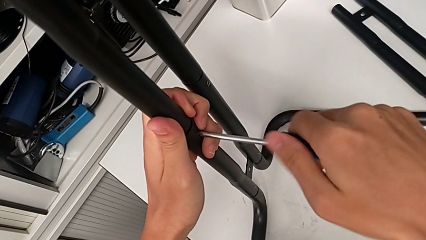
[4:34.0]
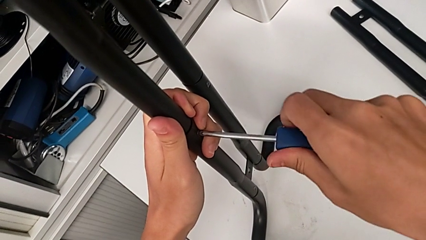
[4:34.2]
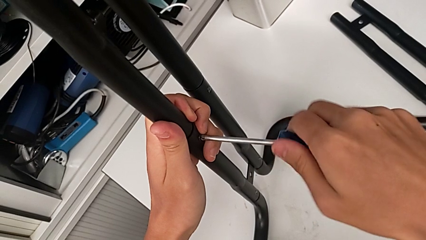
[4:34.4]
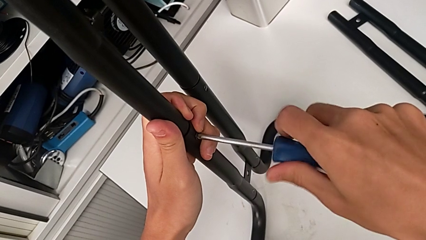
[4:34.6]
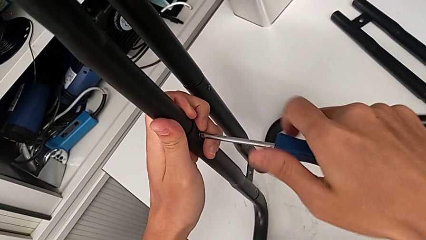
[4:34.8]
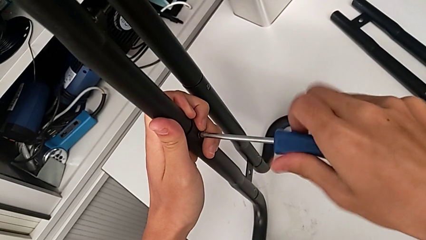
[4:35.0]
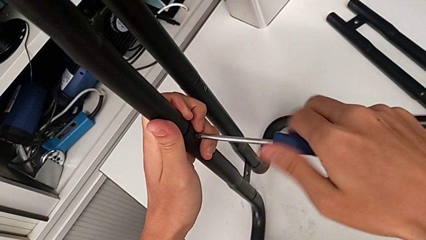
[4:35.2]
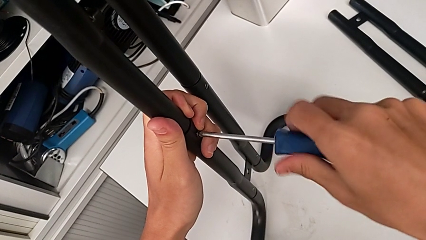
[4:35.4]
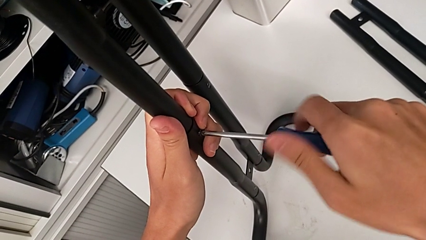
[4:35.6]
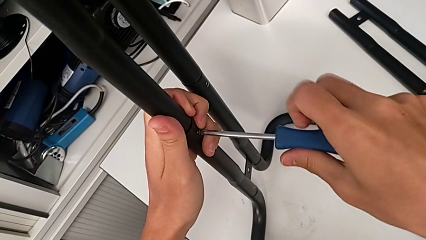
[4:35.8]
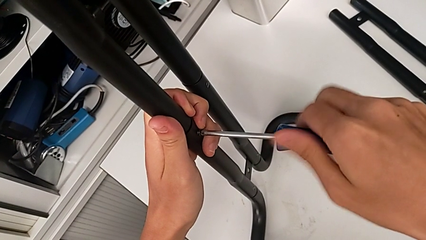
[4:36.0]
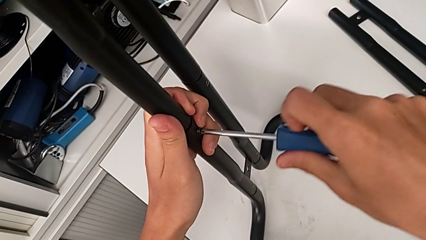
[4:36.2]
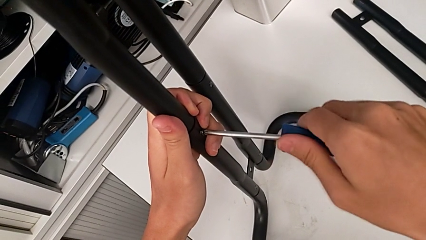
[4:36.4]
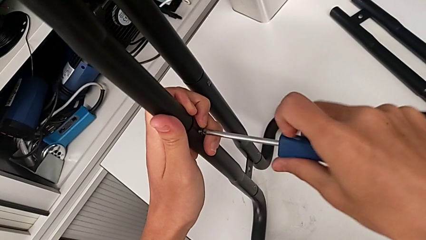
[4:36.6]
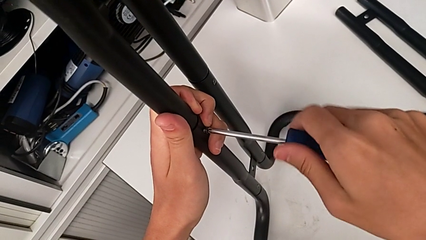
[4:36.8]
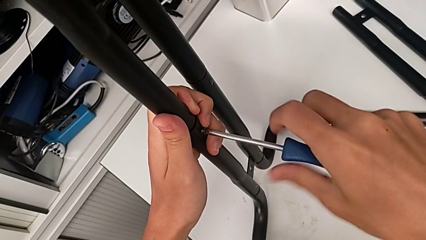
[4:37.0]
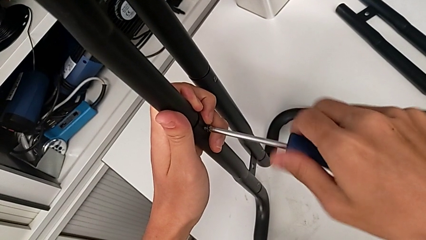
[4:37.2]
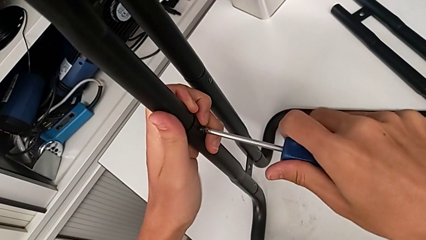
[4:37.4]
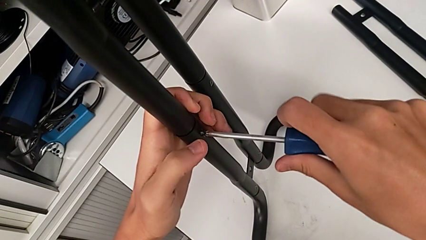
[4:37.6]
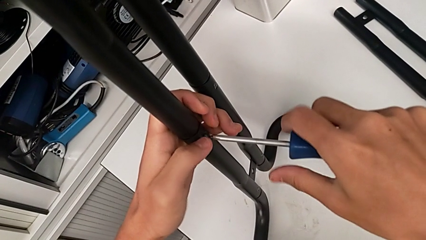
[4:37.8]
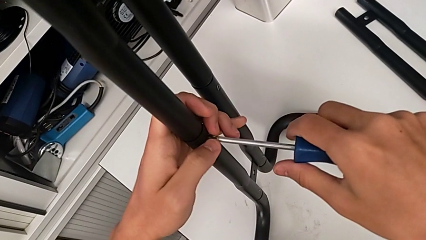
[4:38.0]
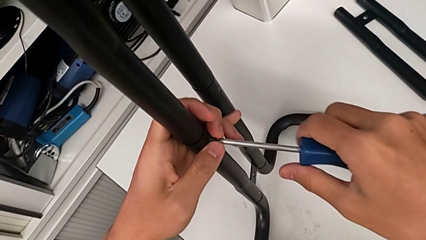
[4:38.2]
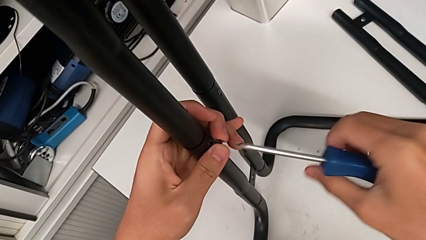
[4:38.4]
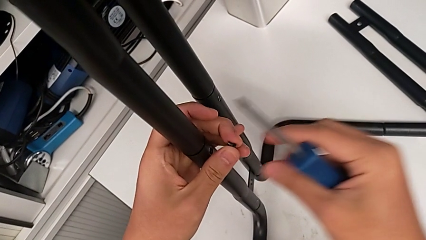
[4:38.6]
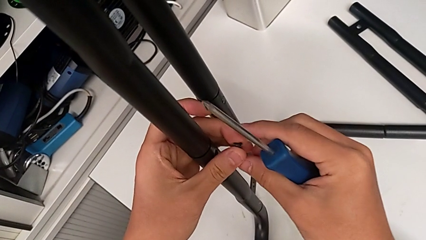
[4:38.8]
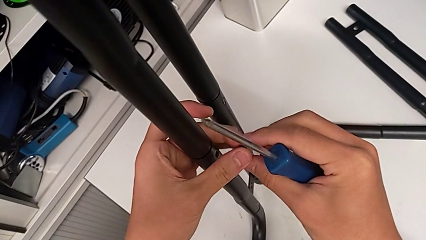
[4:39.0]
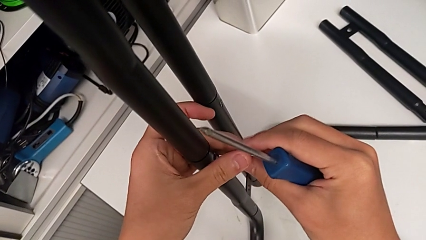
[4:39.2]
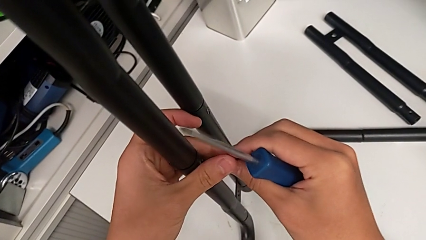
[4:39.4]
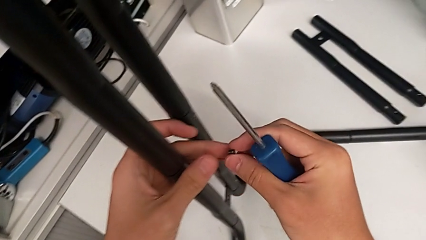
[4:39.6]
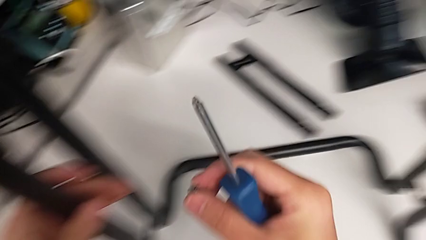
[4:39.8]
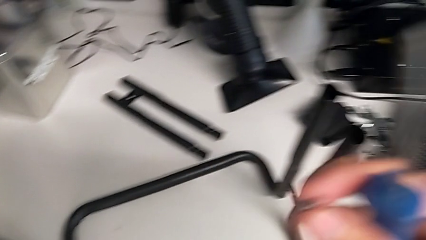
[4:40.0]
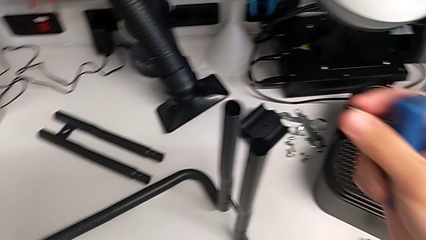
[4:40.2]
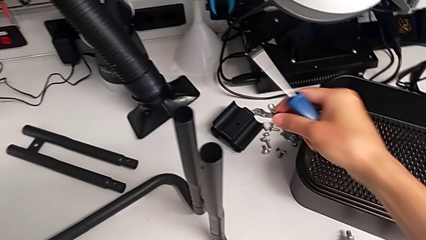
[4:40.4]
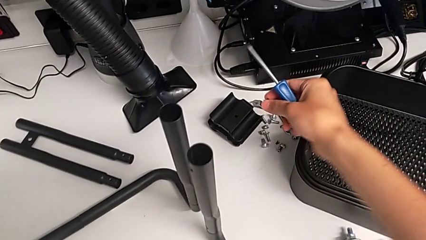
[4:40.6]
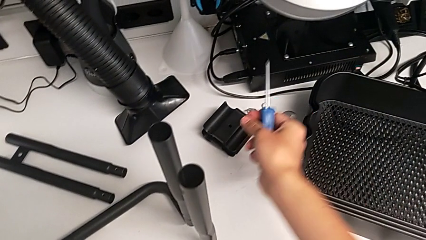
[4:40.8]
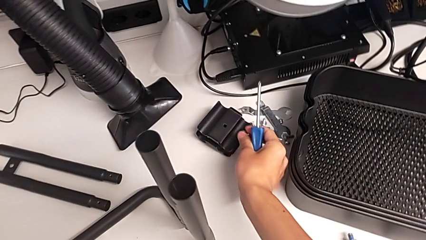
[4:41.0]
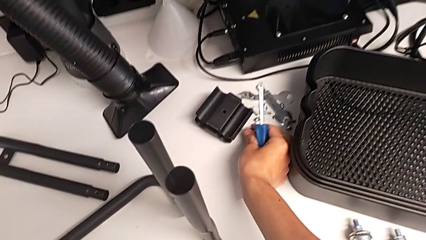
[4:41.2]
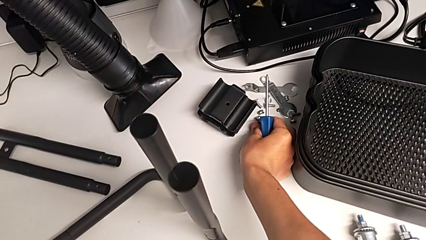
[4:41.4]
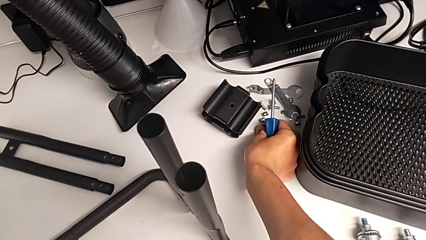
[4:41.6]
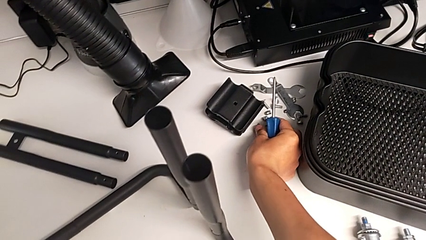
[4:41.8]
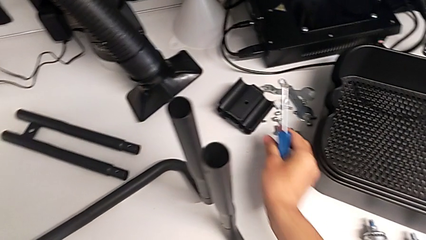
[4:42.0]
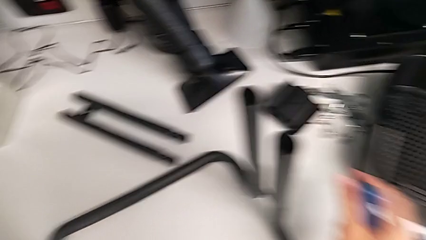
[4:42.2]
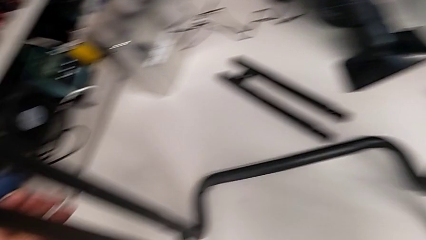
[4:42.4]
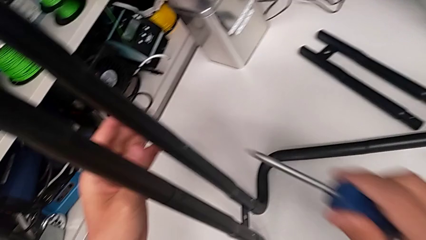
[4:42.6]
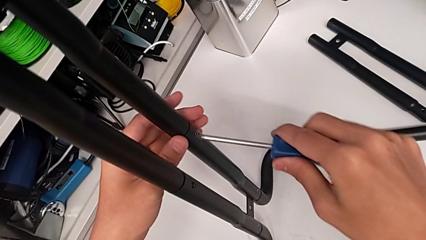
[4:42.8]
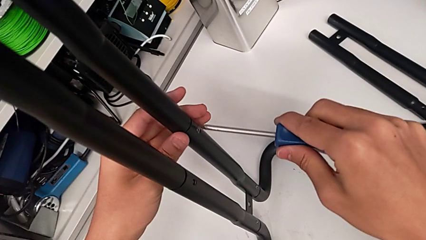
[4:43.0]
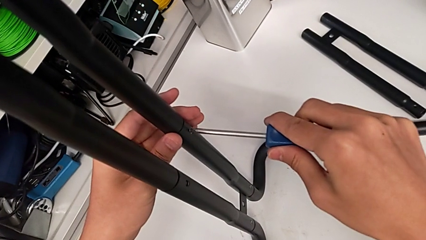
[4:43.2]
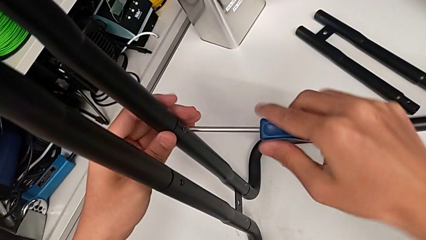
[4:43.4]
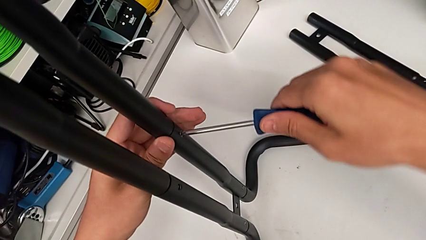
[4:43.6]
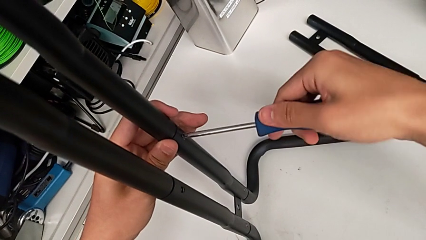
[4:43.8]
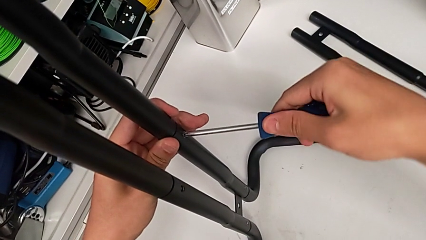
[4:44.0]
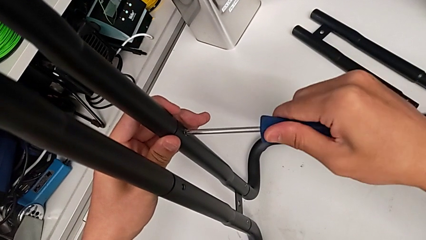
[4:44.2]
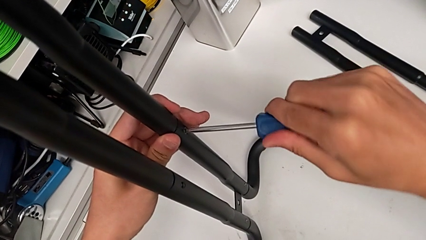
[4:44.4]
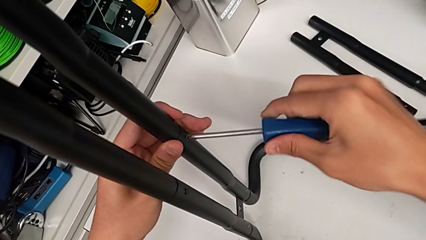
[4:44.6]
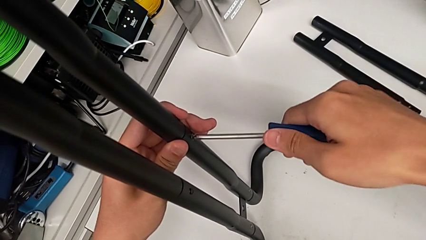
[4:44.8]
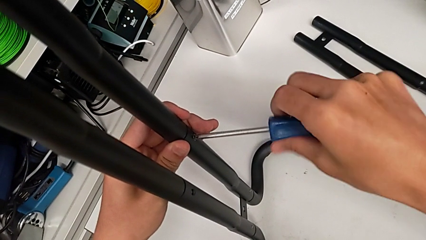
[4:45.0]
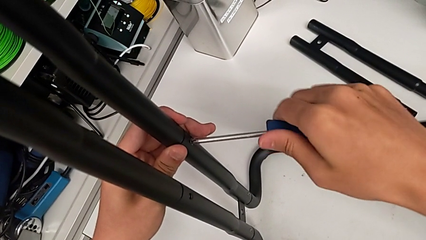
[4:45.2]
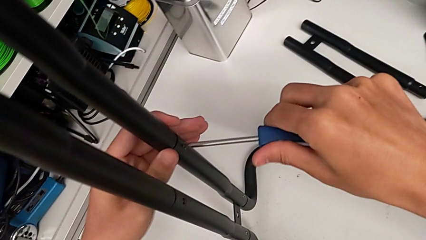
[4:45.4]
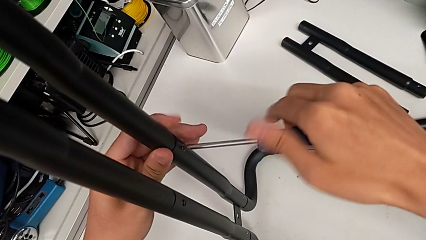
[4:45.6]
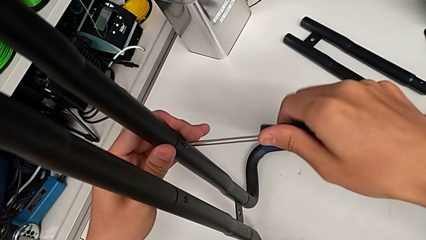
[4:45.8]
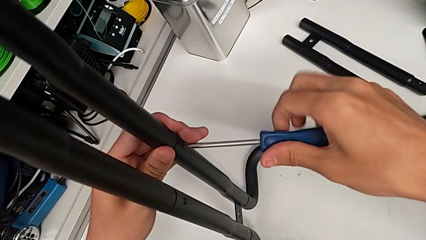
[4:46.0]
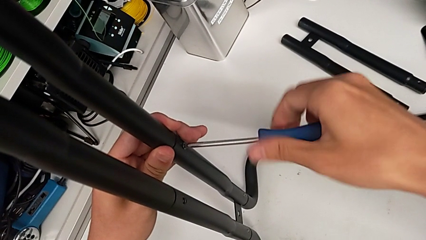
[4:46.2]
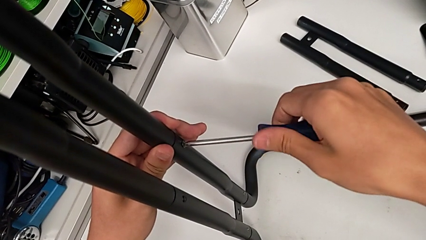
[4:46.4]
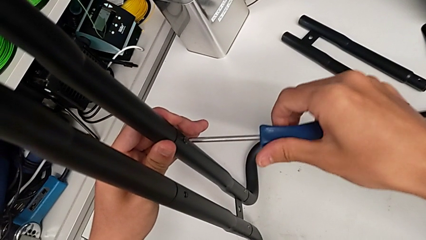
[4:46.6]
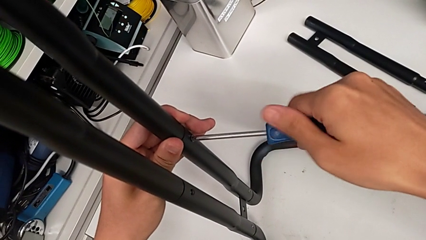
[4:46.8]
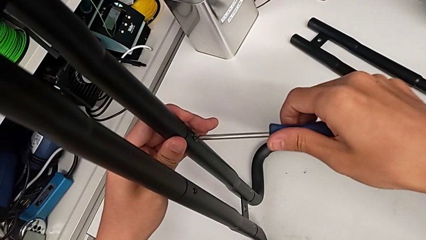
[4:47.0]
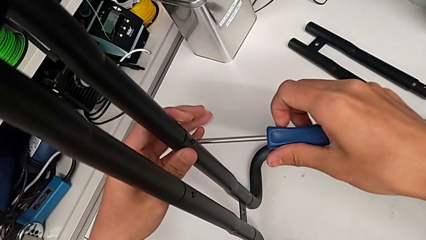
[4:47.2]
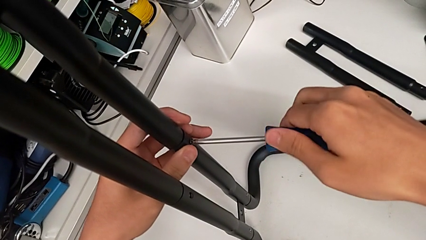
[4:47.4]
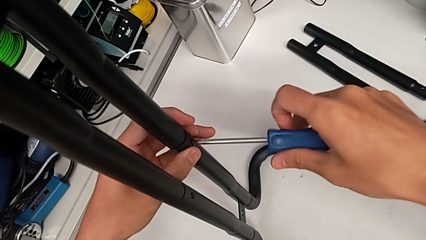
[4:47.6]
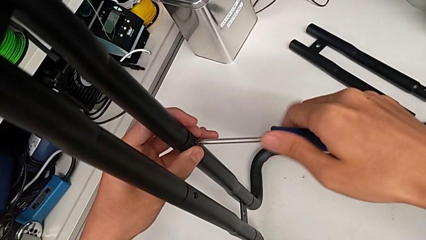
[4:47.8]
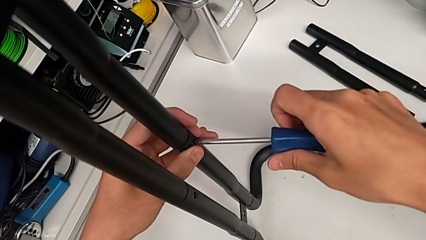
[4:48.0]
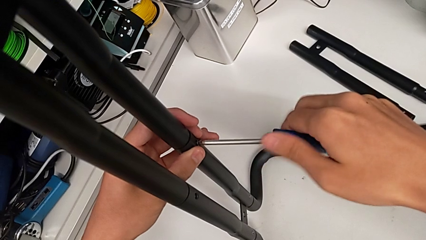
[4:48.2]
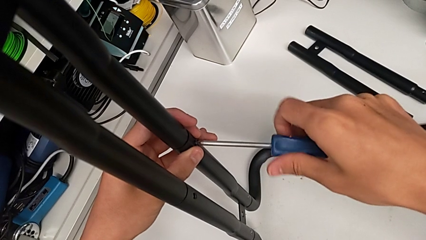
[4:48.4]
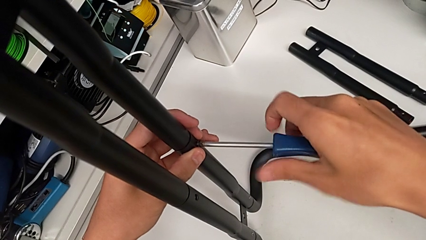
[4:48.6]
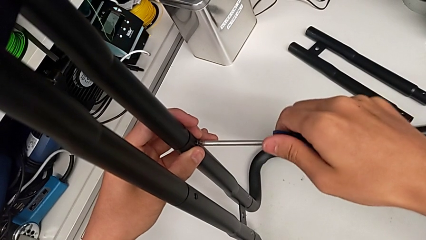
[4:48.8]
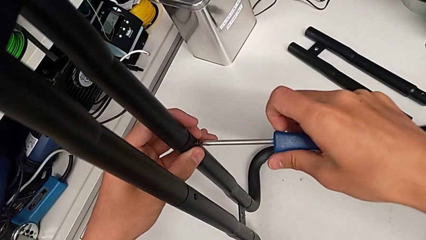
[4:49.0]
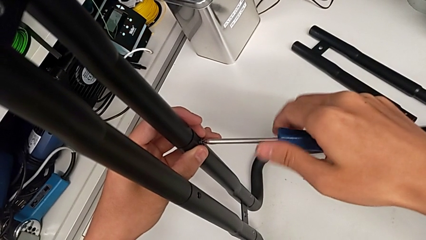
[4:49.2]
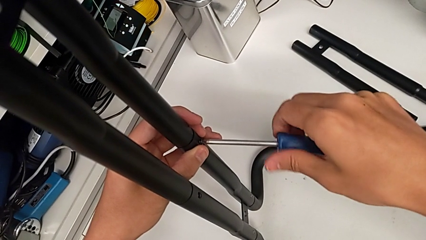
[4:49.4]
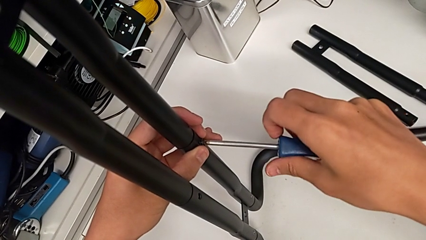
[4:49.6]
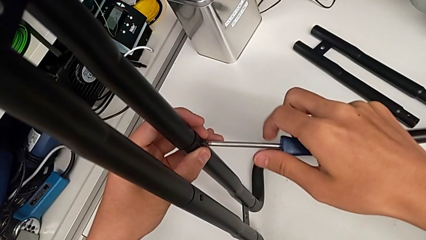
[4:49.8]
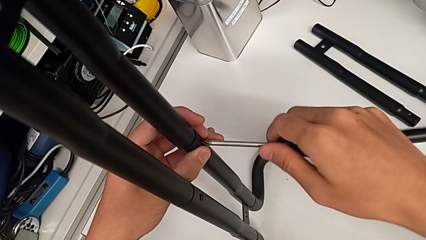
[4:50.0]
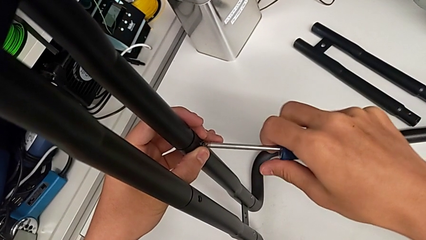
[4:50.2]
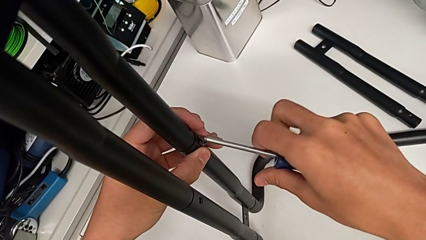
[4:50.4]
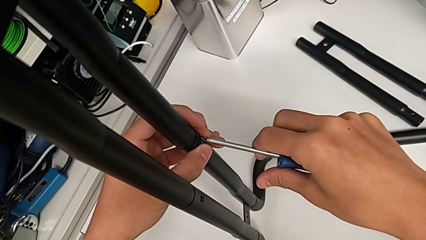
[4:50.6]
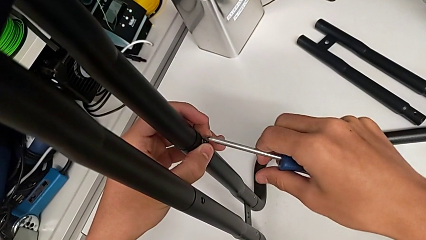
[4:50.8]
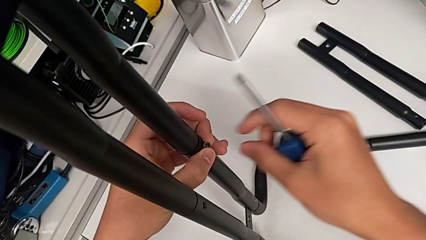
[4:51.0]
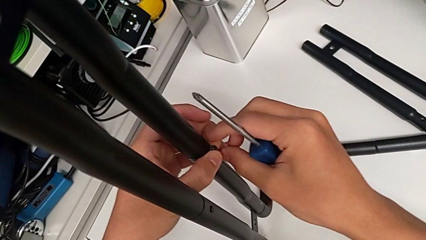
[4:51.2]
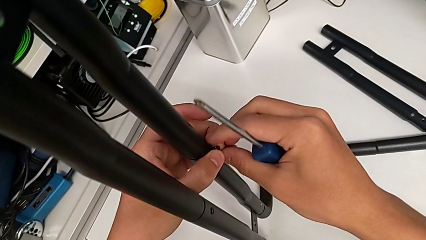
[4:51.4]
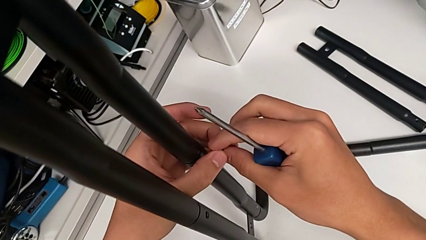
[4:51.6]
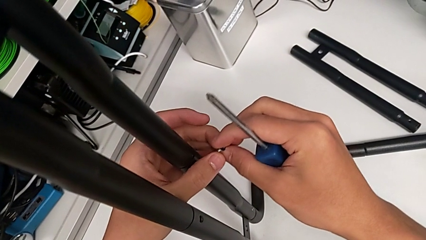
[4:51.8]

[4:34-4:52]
The camera wearer is unscrewing the left screws of the side bar. They keep unscrewing the first screw, withdraw it, place it, place the blue screwdriver, unscrew the second screw and withdraw it.
